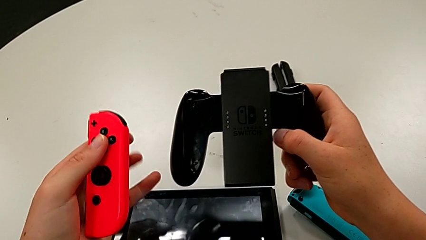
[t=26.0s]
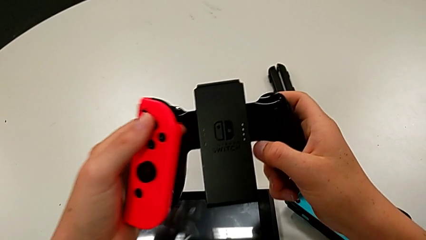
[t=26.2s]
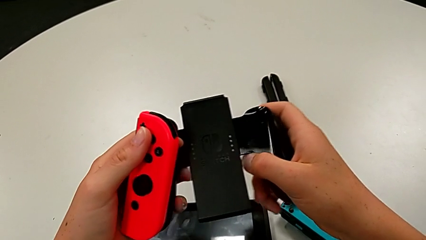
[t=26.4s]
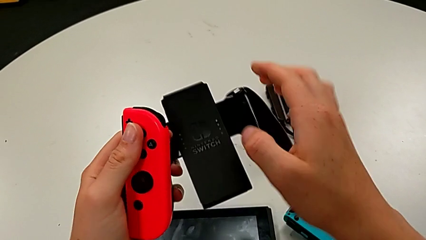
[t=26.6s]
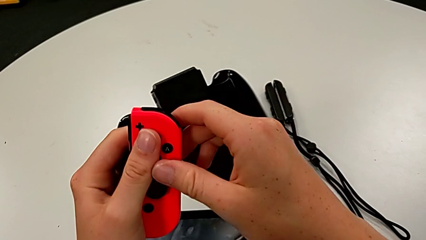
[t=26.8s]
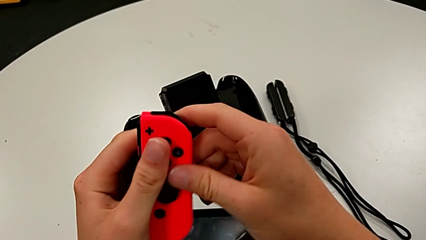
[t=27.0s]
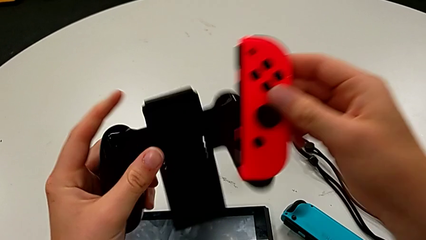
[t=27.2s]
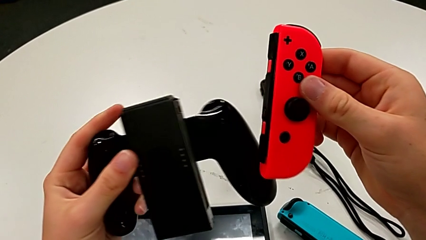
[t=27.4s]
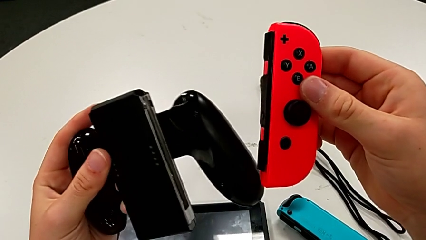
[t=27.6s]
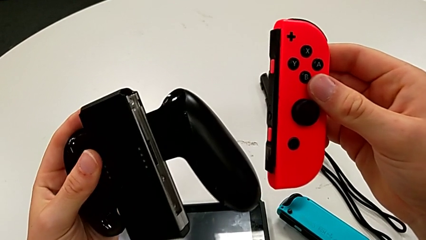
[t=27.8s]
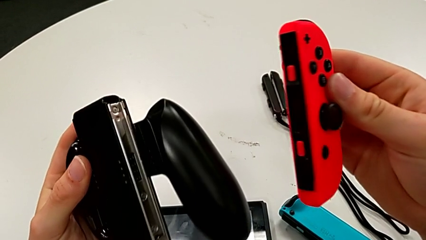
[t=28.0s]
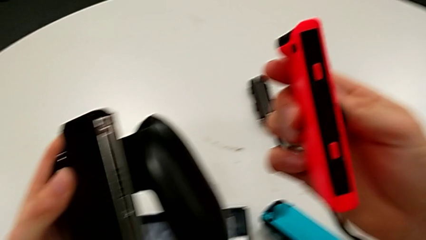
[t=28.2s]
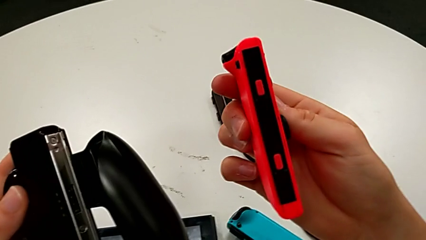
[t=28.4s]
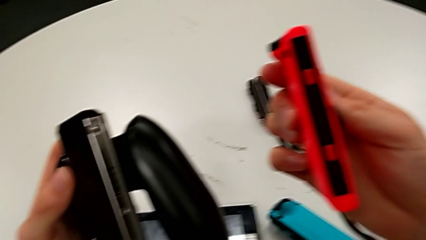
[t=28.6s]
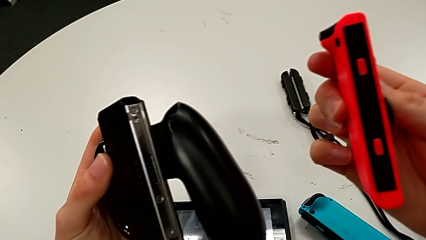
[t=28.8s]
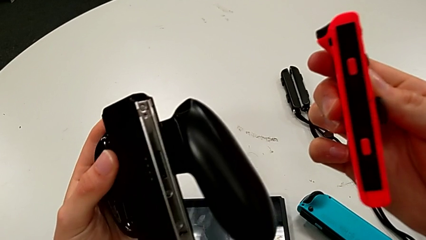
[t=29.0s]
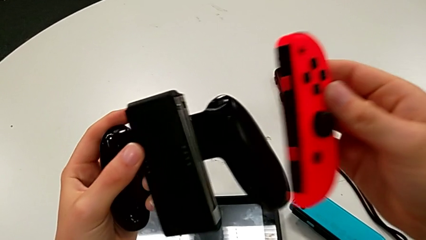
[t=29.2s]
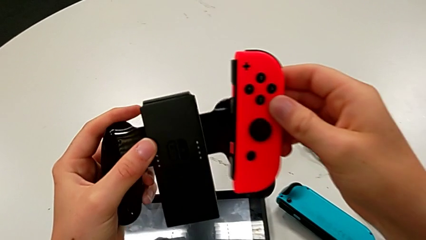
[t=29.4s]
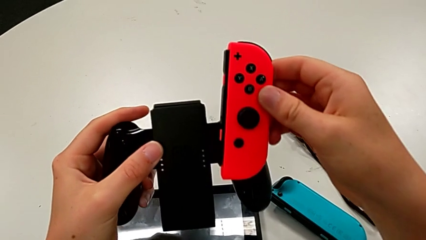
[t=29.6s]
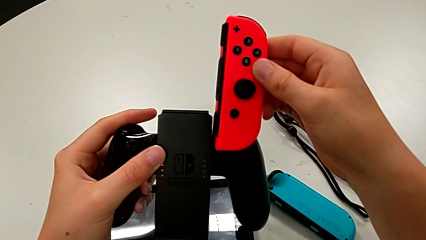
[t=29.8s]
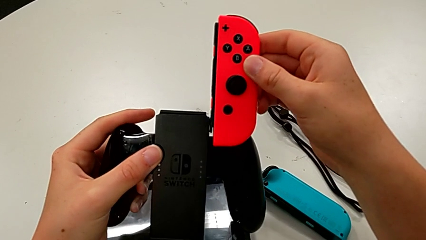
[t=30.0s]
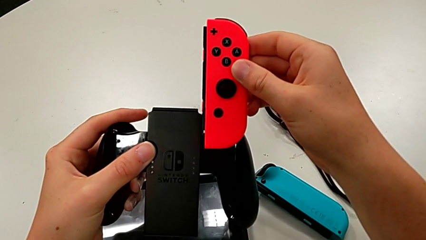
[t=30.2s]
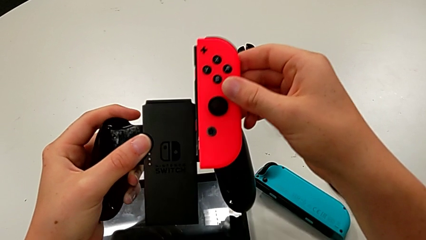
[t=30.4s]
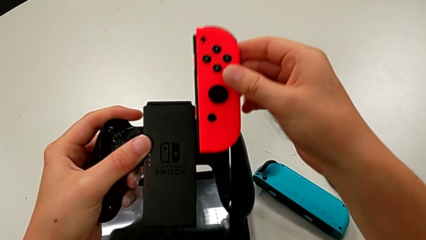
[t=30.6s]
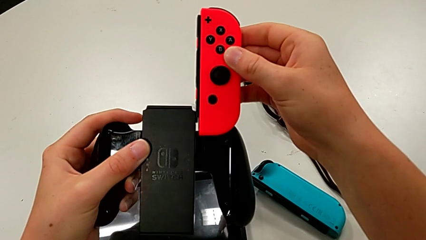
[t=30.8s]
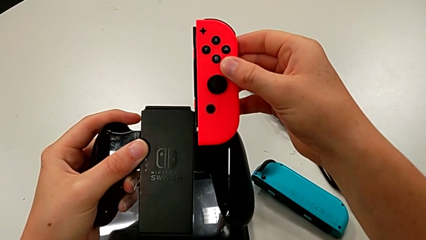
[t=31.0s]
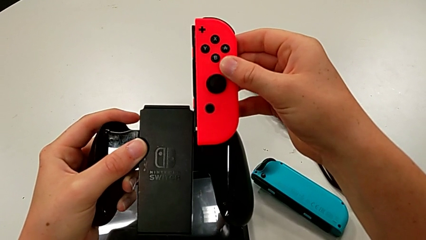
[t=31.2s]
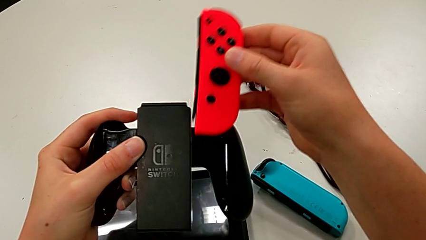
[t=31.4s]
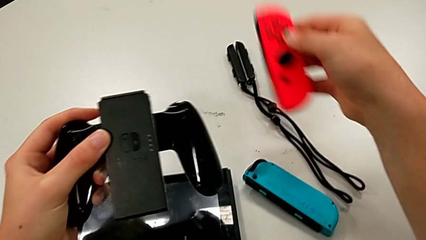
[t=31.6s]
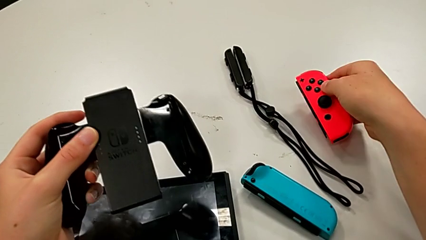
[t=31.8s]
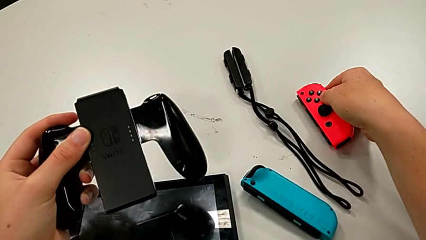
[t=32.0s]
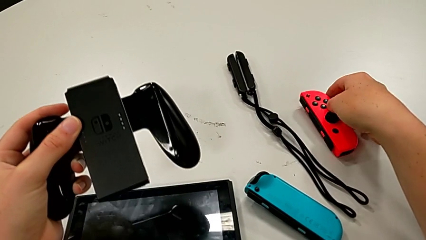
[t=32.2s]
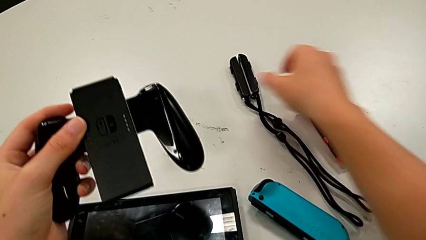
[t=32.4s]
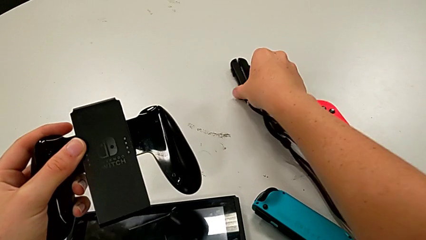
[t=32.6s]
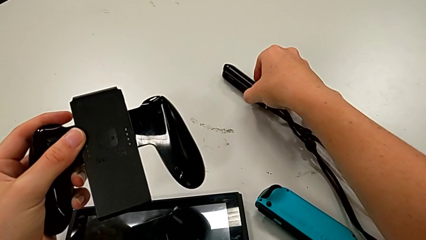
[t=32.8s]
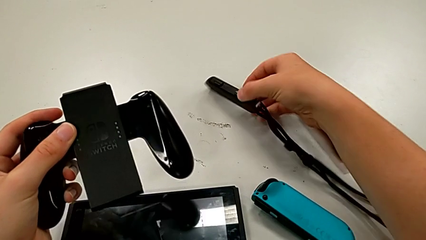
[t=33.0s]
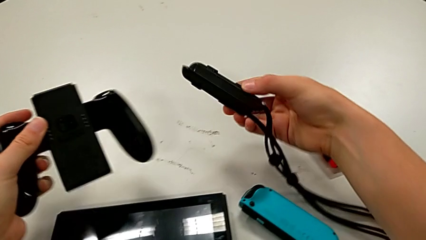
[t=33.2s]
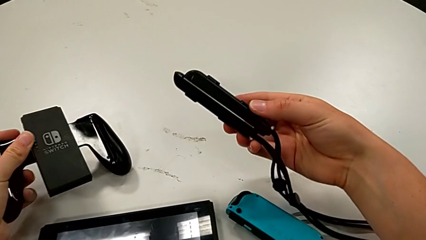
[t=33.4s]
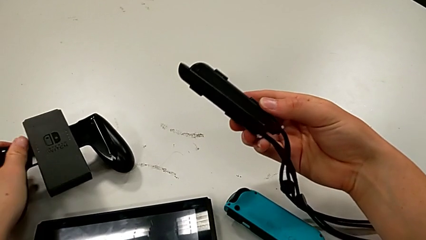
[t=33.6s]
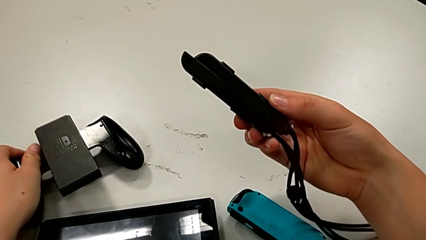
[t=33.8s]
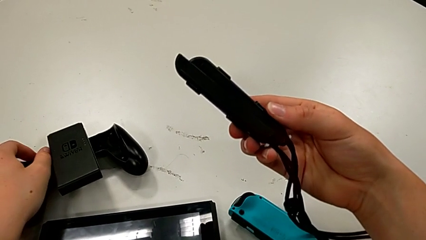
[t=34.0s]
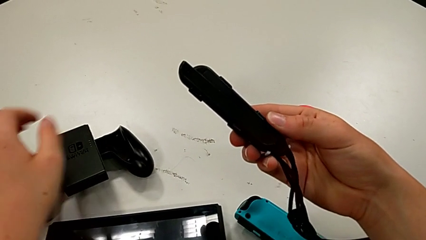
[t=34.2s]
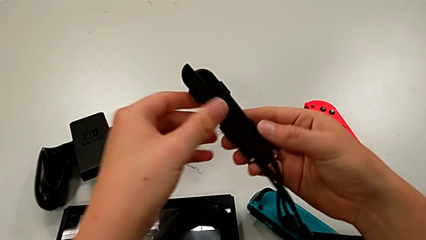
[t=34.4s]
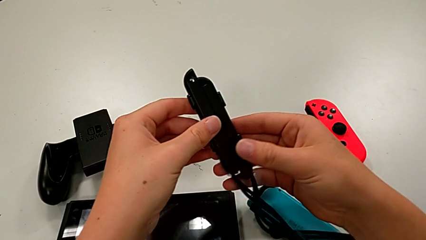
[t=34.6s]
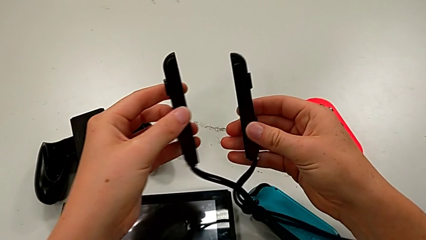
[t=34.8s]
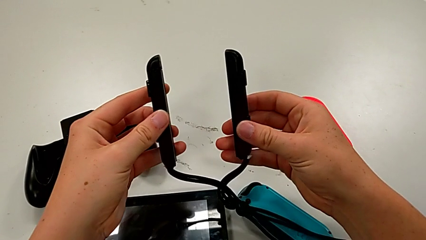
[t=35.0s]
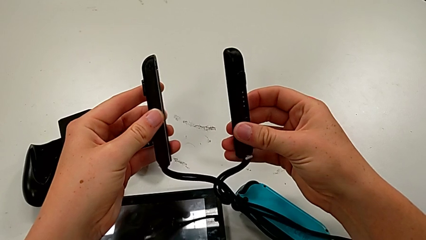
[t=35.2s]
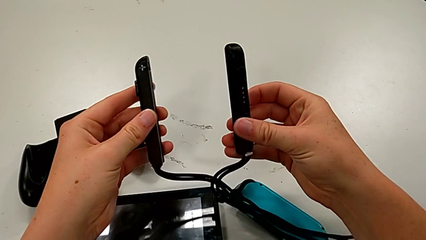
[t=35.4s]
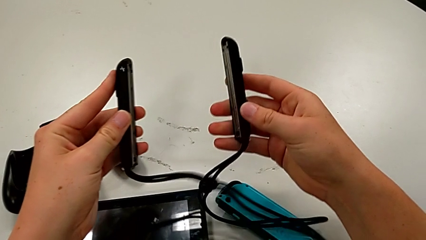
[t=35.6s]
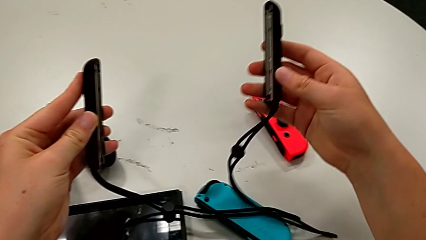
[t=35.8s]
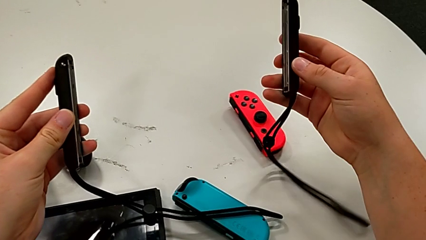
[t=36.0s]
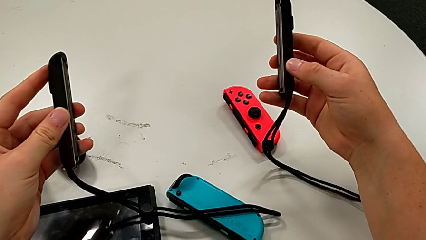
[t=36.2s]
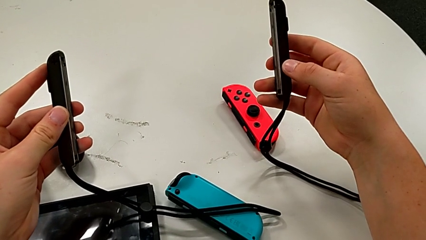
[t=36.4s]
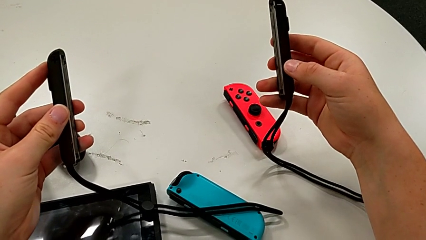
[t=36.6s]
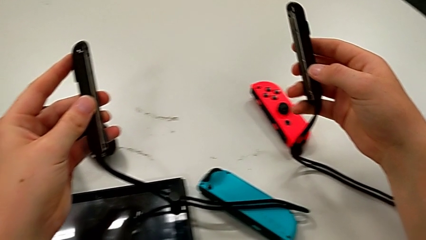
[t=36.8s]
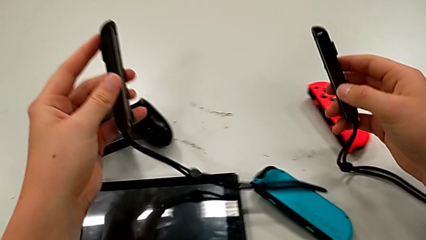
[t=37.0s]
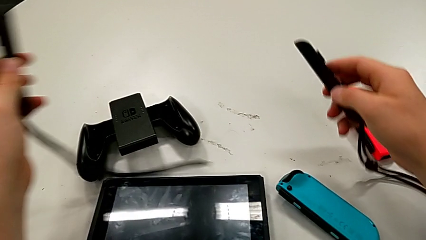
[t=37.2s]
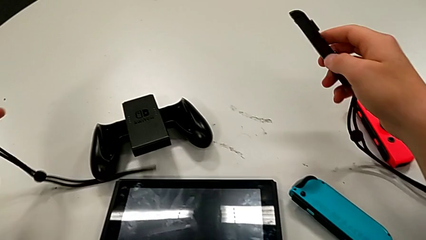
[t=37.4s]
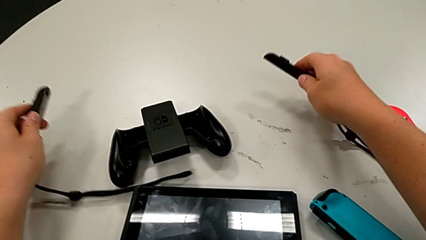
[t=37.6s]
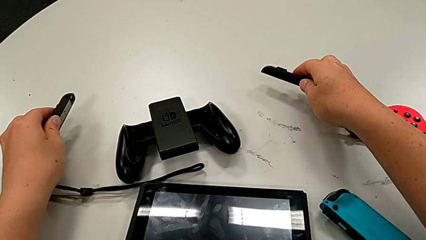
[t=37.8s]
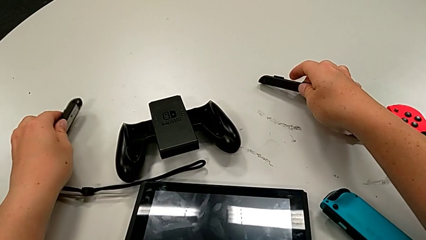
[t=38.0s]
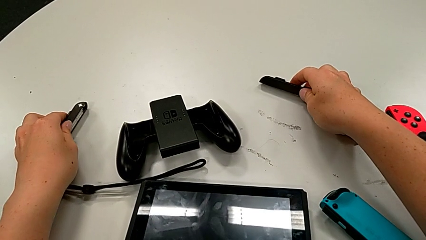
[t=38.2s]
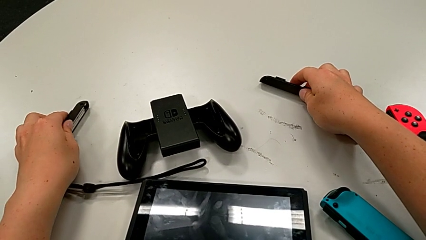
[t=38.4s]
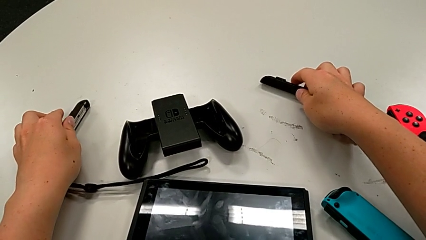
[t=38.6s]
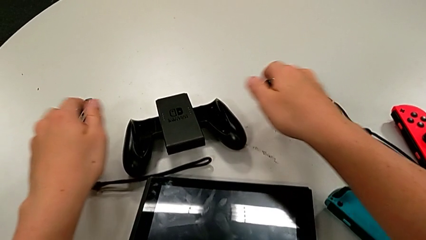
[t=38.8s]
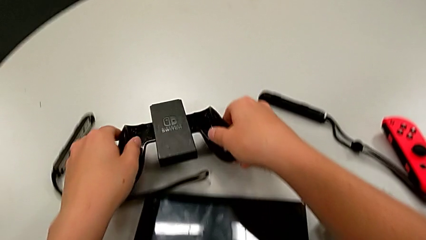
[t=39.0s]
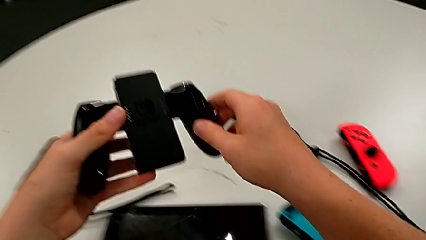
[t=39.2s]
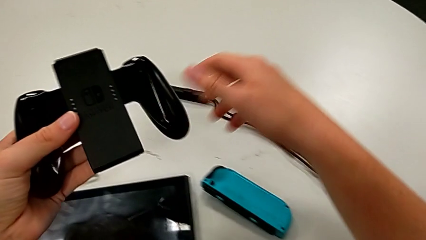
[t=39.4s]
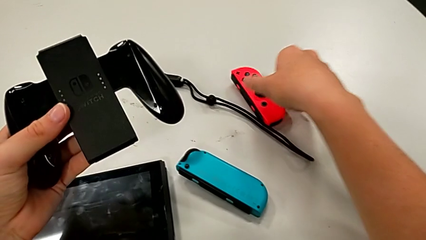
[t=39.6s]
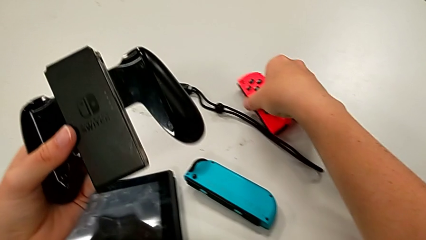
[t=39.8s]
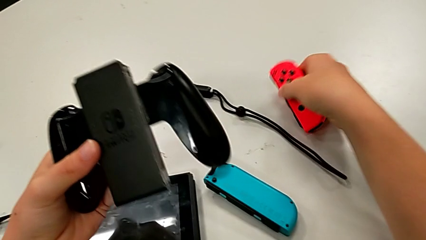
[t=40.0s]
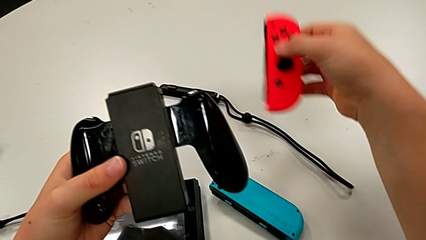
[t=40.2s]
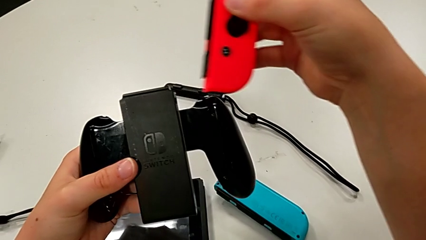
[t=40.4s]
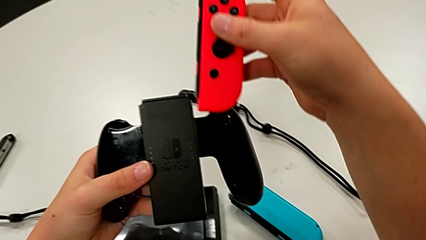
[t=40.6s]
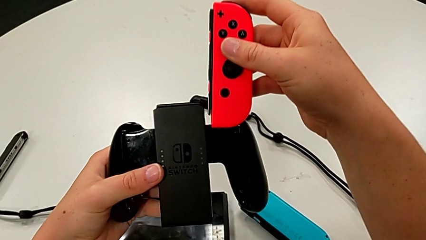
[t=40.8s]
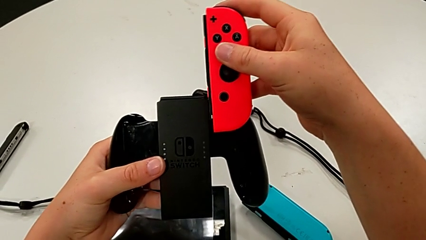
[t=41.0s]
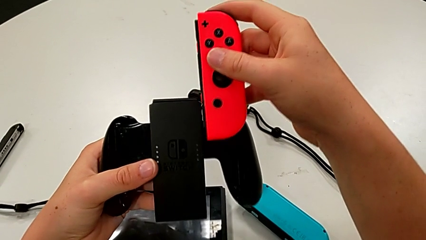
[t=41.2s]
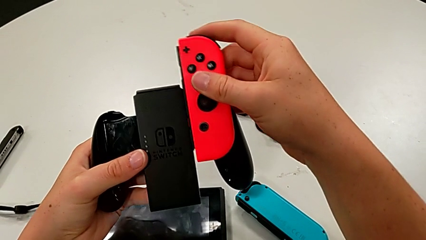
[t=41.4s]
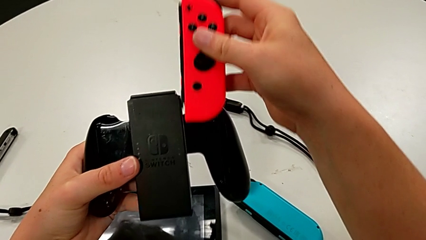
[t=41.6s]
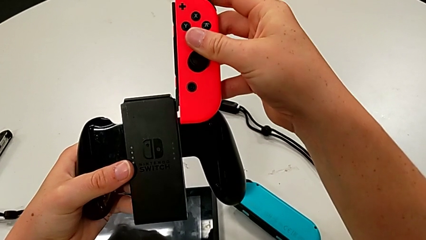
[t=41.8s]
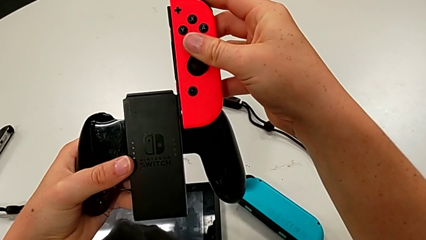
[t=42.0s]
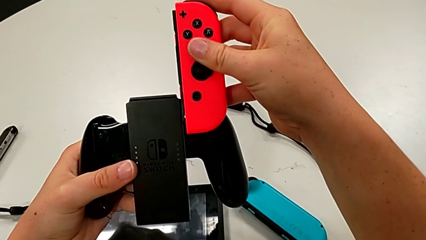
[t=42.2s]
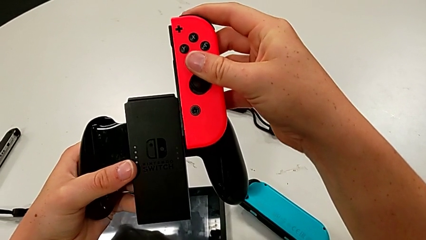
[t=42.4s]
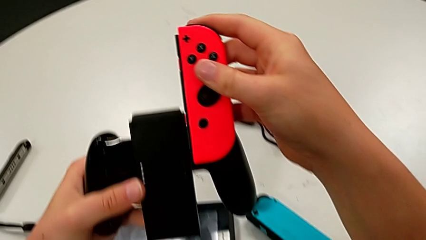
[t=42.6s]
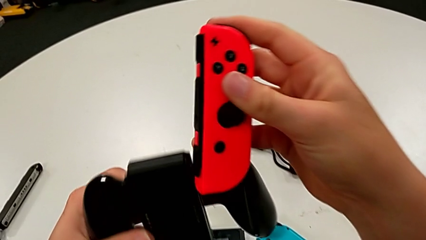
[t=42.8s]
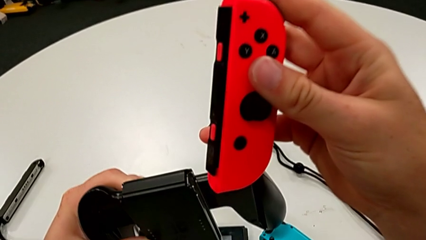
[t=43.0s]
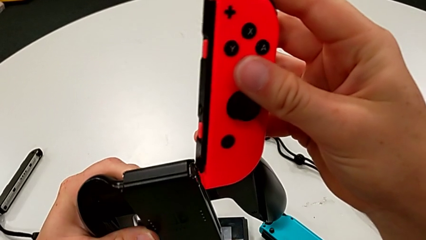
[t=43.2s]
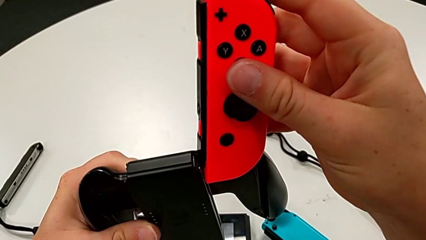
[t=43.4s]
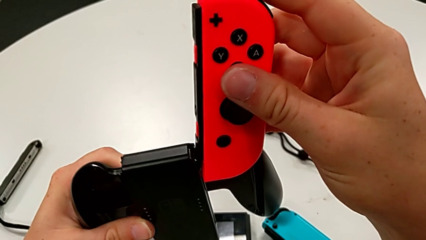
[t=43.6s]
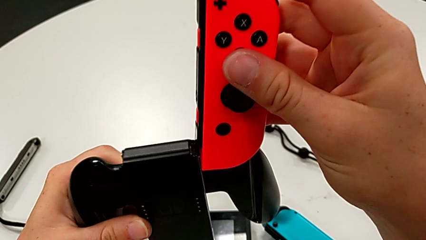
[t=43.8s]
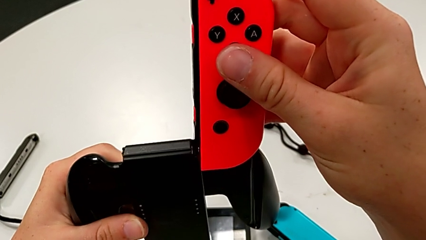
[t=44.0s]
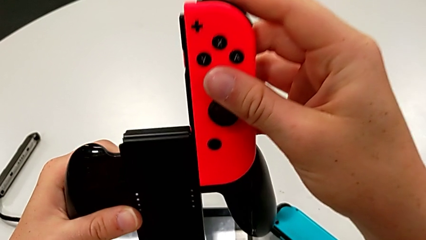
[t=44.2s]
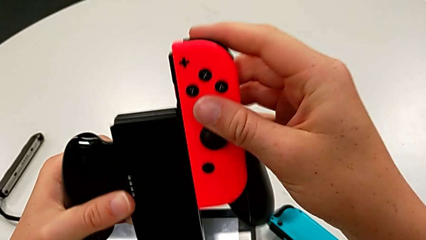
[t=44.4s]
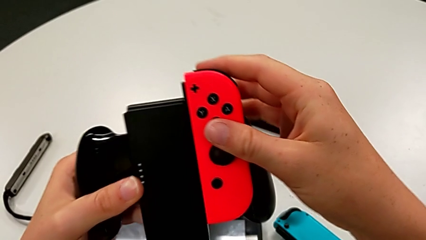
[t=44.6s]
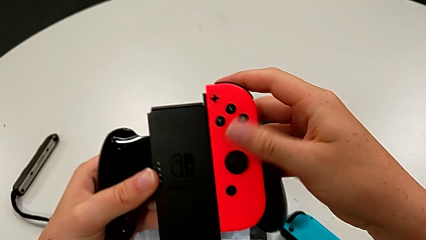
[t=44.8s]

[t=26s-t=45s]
The camera wearer is assembling the Joy-Con controllers into the handheld grip. They keep inspecting the handheld grip, grab the Joy-Con strap lock, grab the handheld grip, grab the red Joy-Con controller and begin to assemble it.
